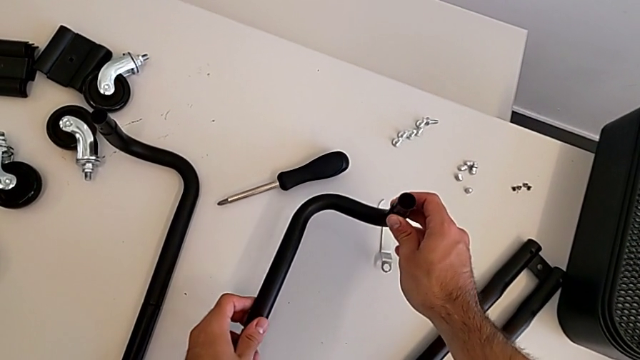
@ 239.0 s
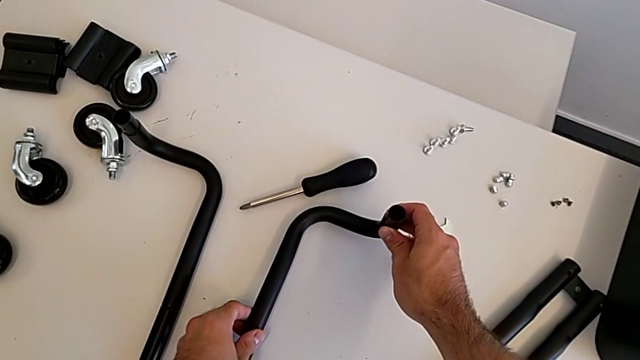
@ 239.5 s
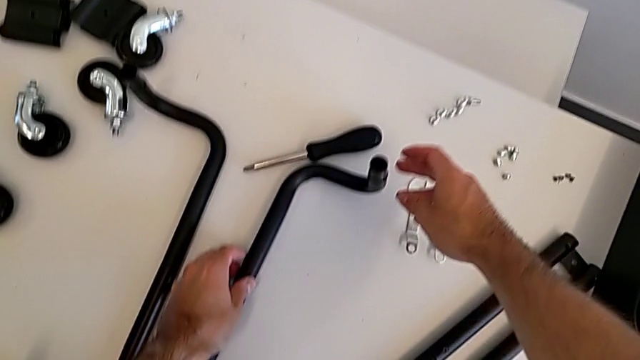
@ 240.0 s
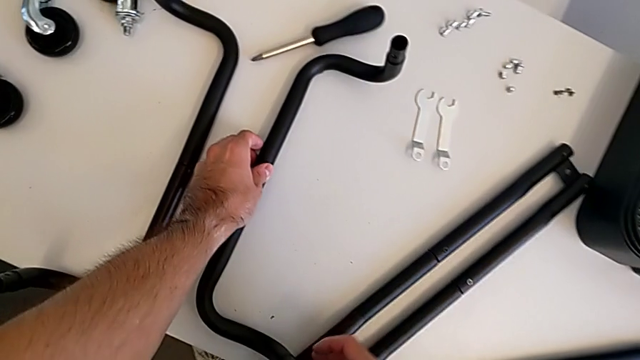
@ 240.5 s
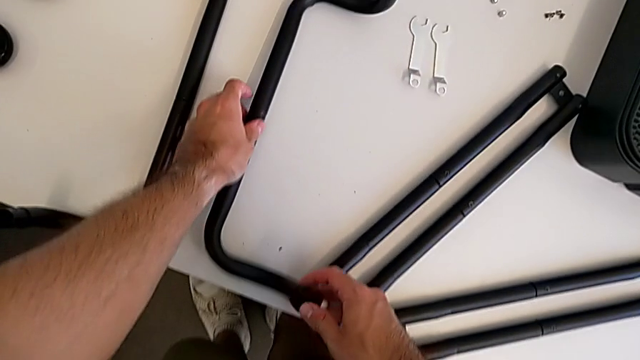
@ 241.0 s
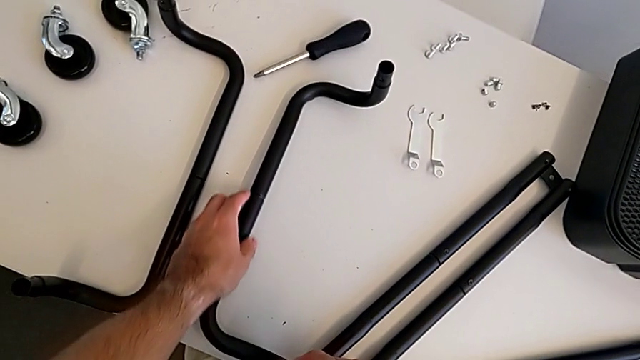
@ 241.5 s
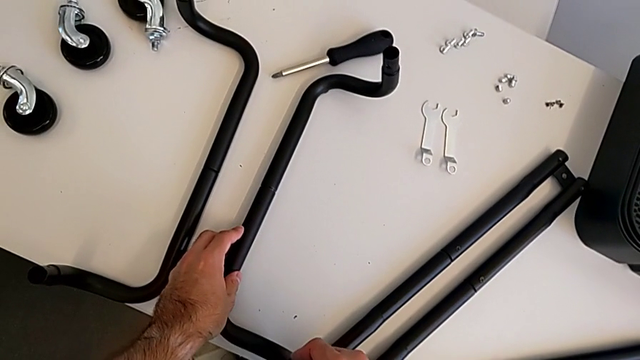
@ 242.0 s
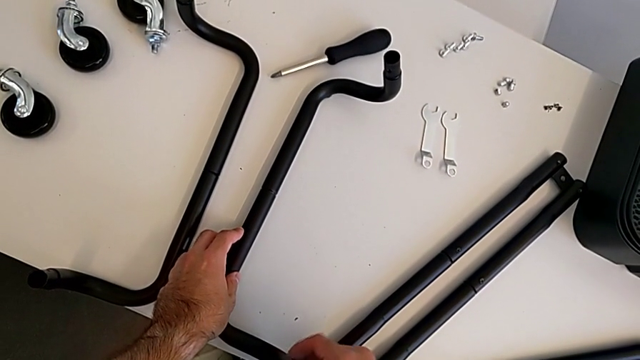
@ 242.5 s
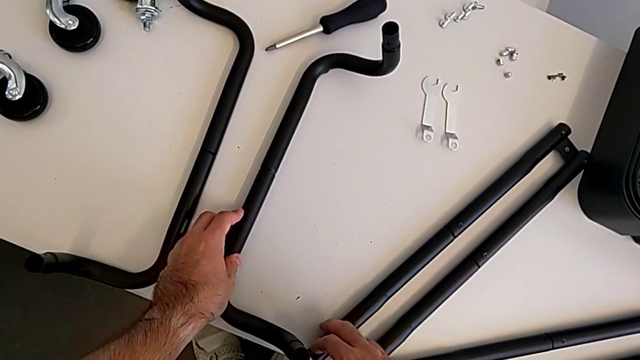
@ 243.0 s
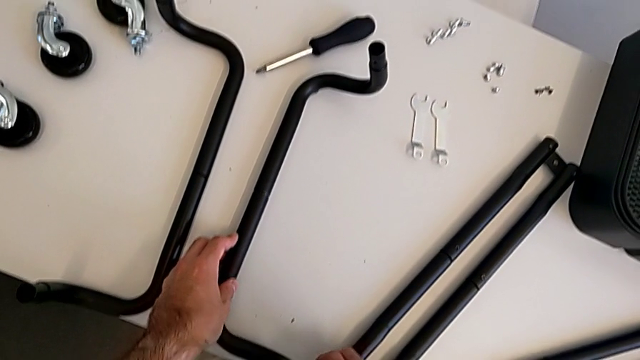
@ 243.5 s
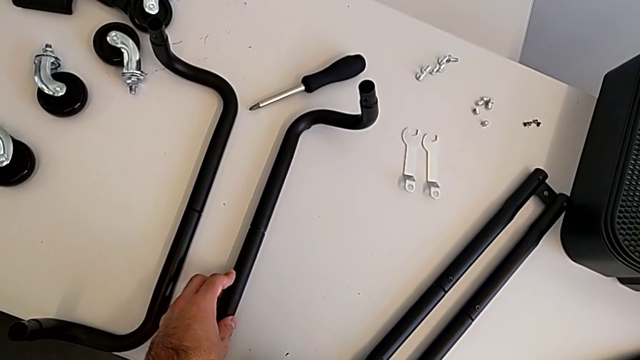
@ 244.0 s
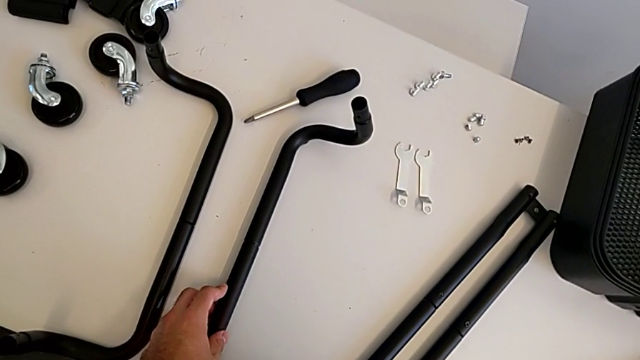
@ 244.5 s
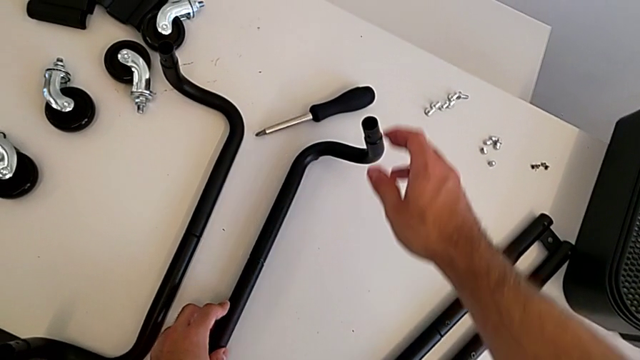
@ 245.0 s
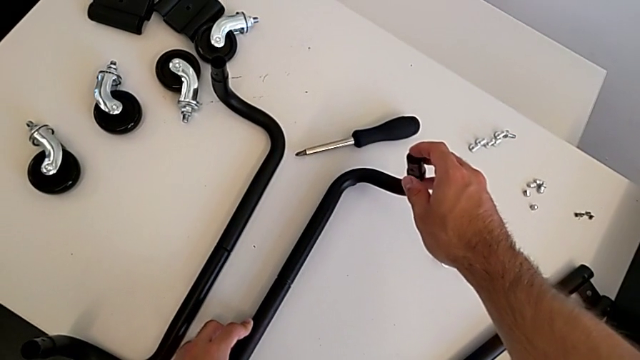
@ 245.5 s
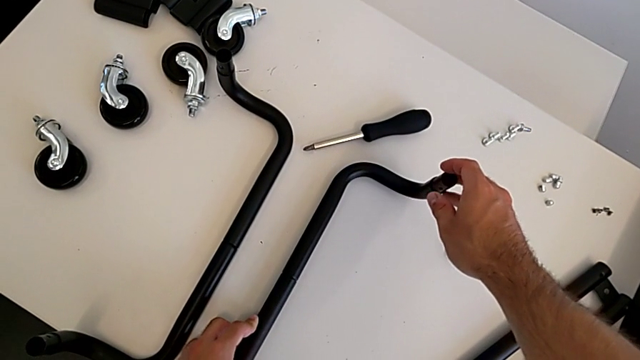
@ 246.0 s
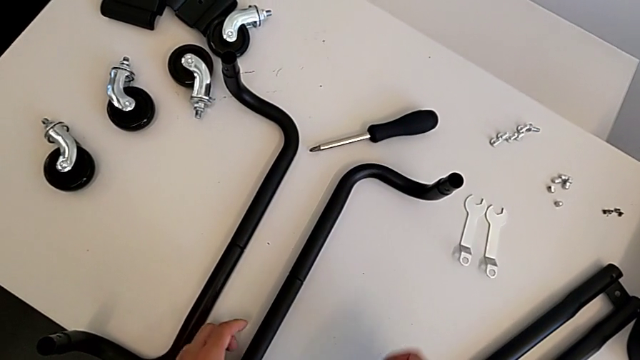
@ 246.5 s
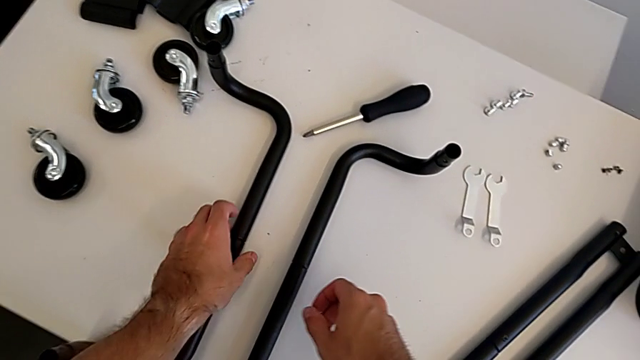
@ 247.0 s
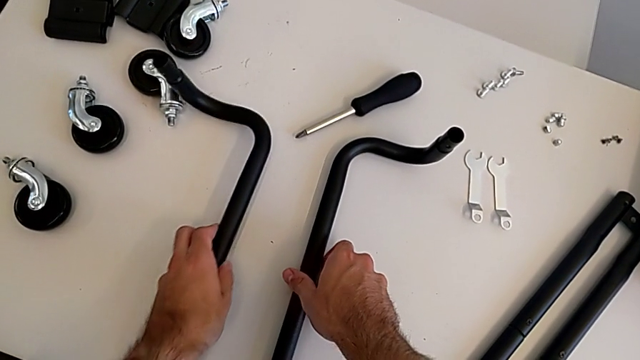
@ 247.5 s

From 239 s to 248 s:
The camera wearer is aligning the base frames. They keep wrongly aligning the frame in the wrong direction and grab the left frame.

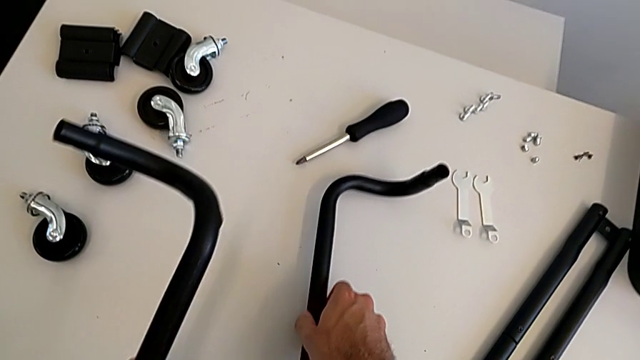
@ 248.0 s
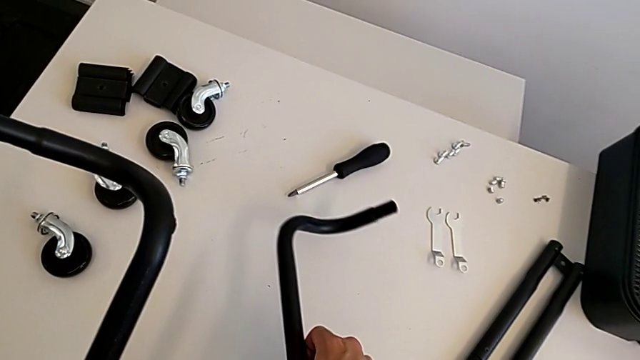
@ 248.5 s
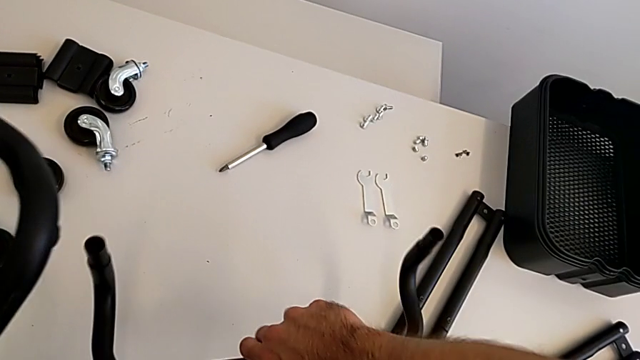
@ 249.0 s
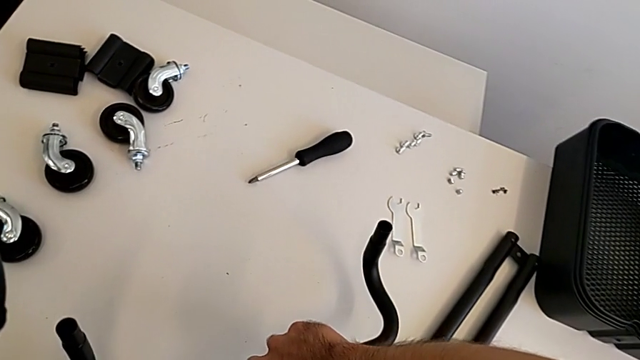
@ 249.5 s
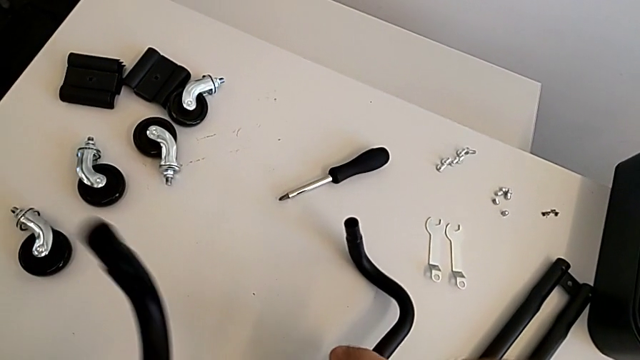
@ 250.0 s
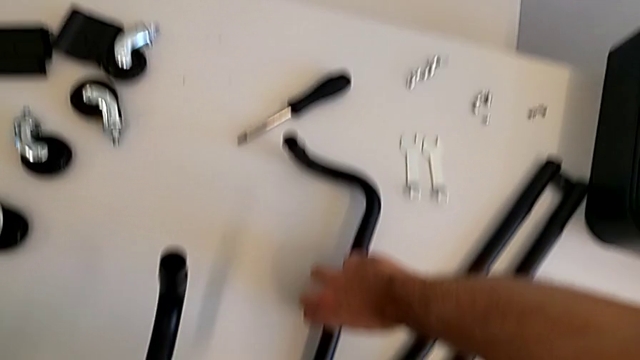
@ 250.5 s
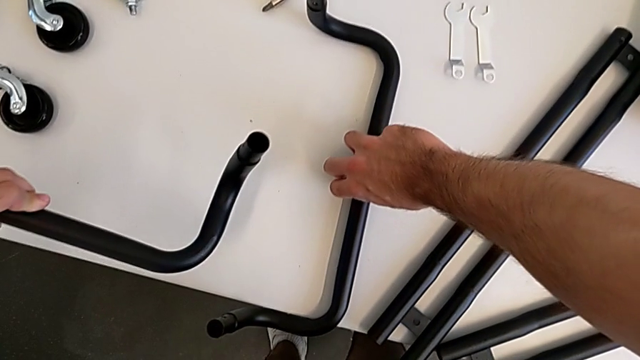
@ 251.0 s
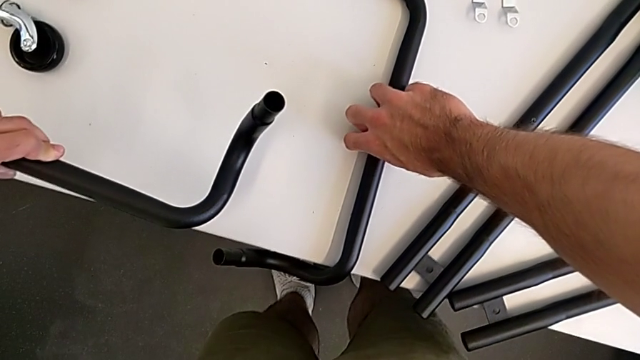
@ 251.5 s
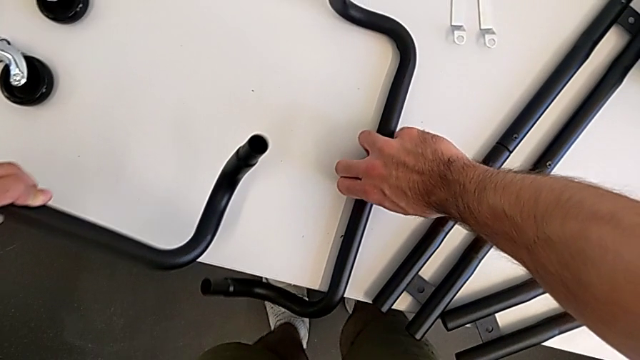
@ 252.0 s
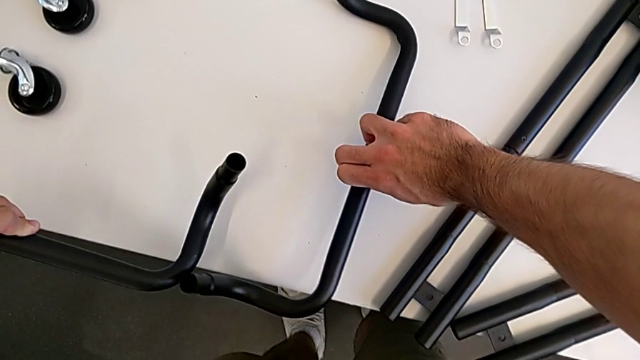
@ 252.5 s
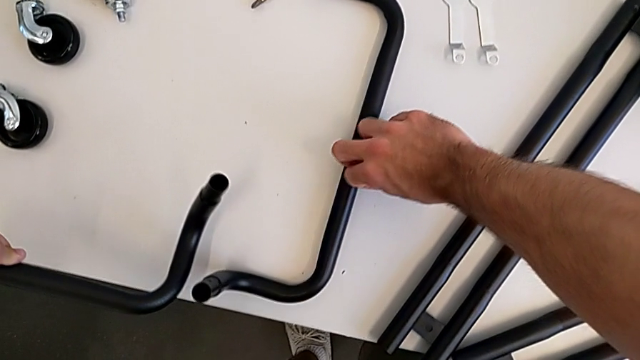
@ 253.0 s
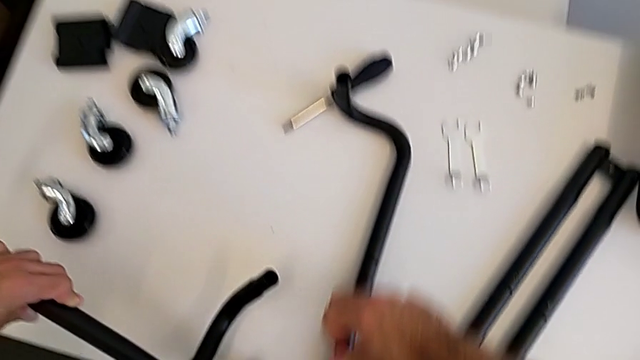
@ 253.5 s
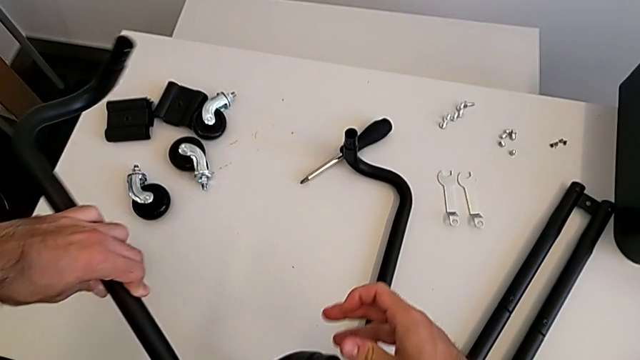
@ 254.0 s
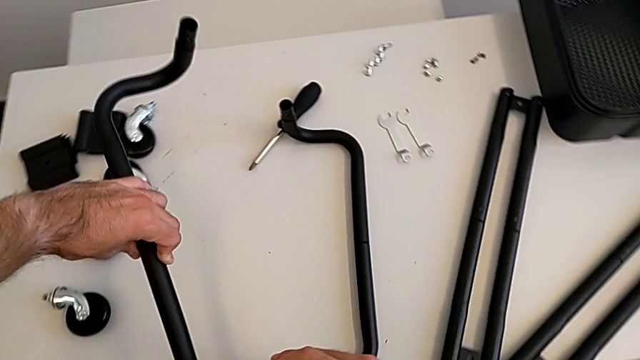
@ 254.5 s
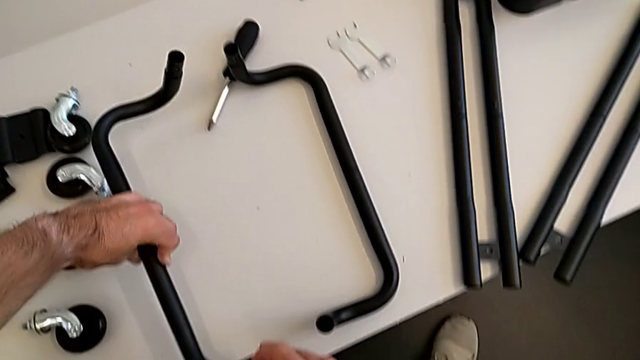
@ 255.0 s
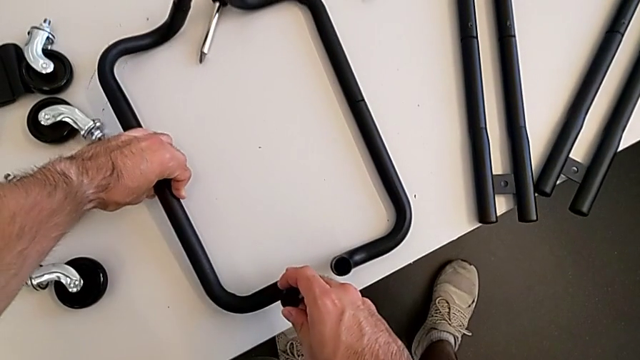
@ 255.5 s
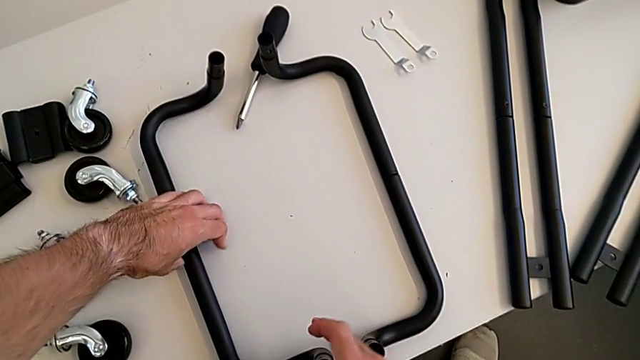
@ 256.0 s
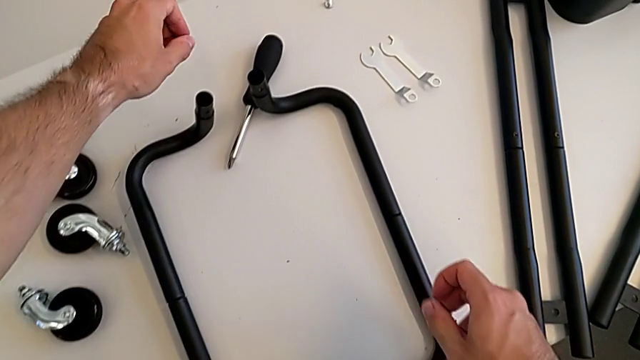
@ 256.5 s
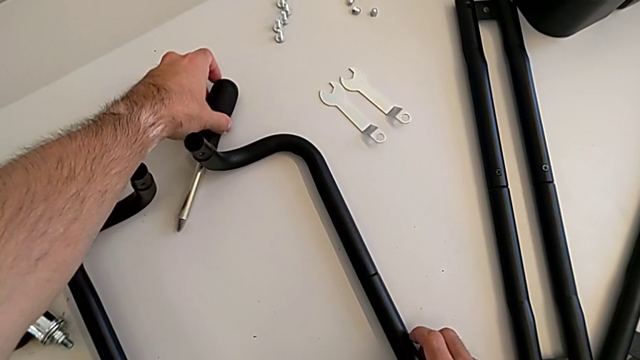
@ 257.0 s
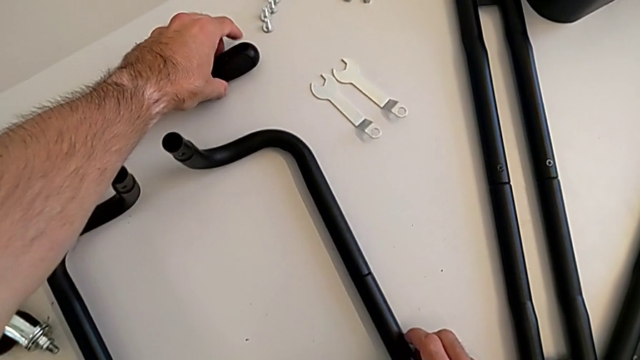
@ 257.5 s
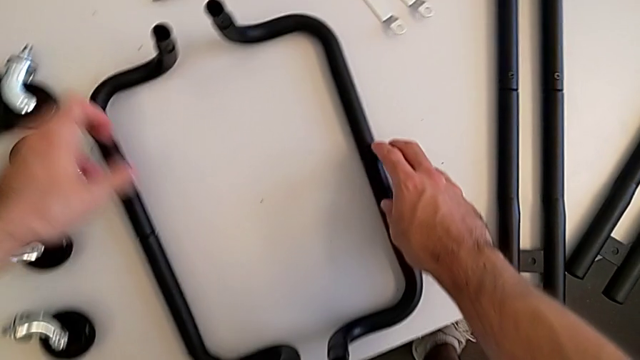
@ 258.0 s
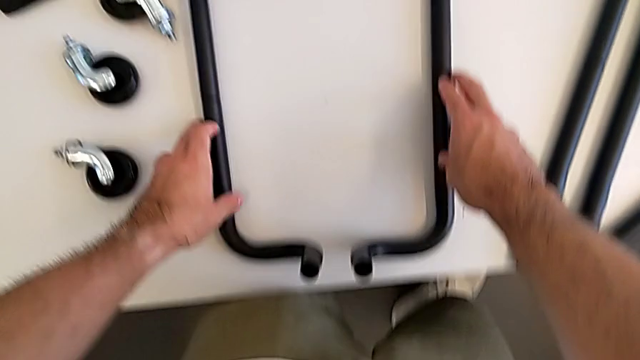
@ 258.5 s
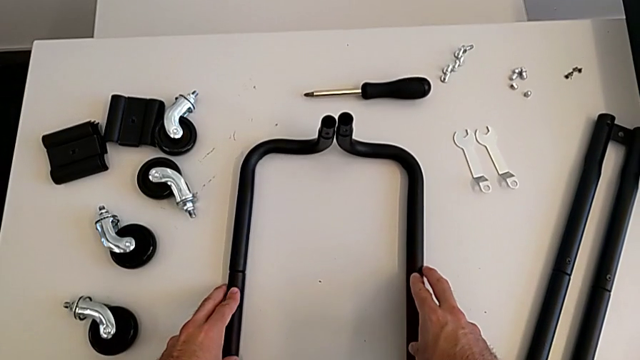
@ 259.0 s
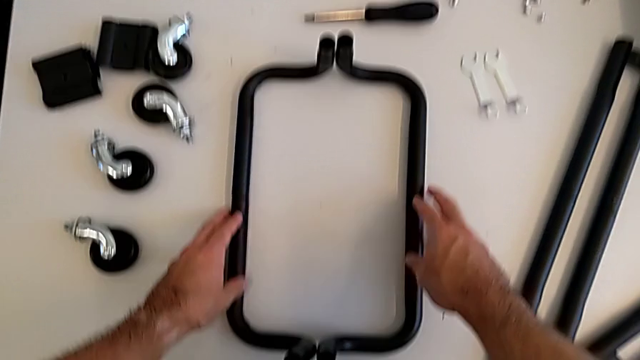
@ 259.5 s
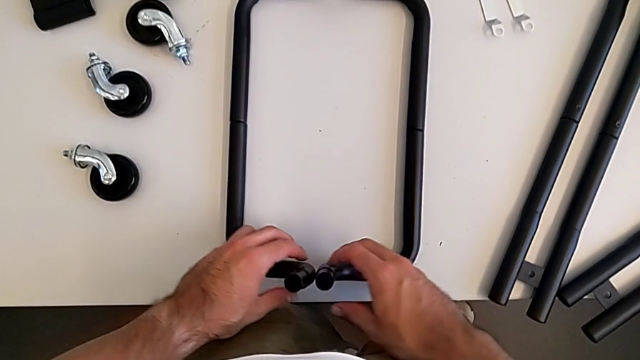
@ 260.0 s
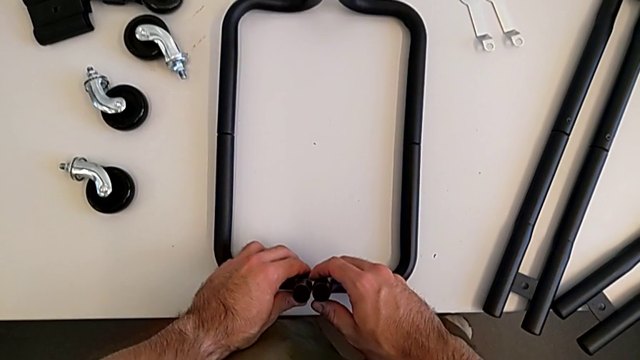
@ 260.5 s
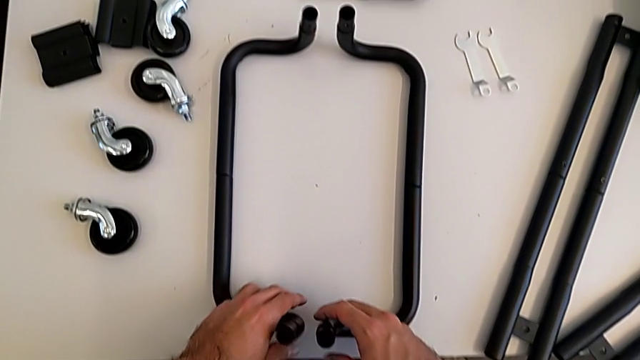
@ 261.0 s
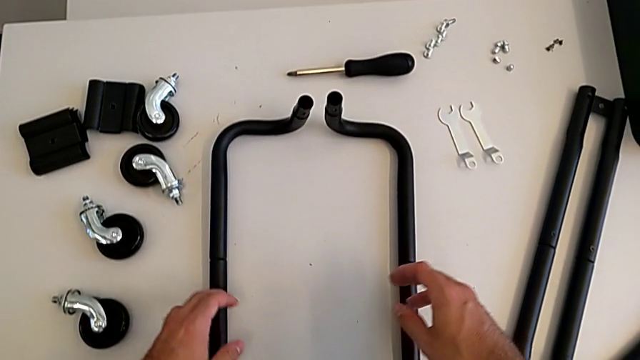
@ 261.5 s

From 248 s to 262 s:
The camera wearer is aligning the base frames. They grab the first frame, rotate it and begin to align the frame.
